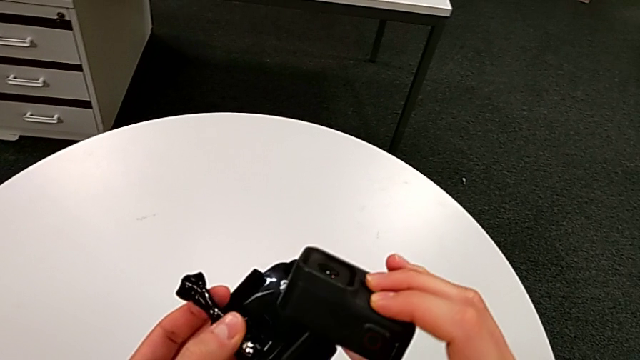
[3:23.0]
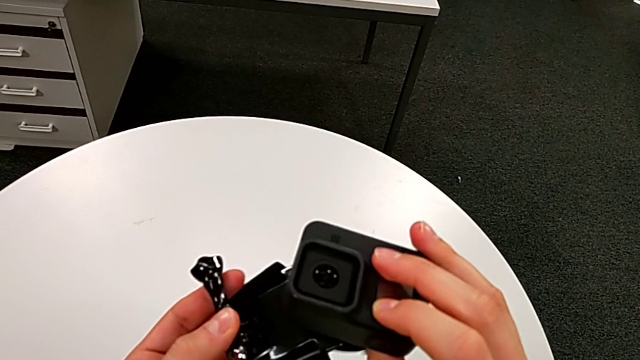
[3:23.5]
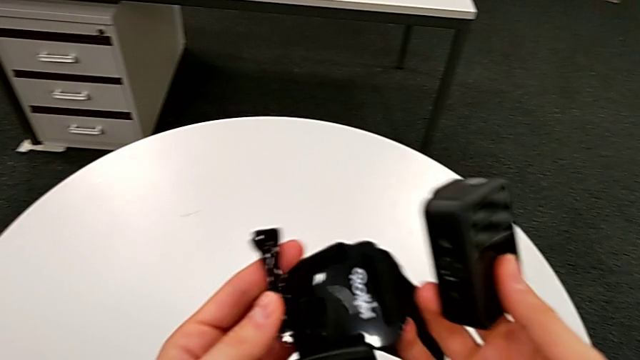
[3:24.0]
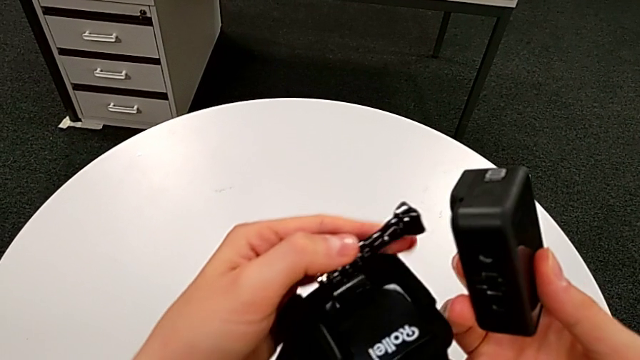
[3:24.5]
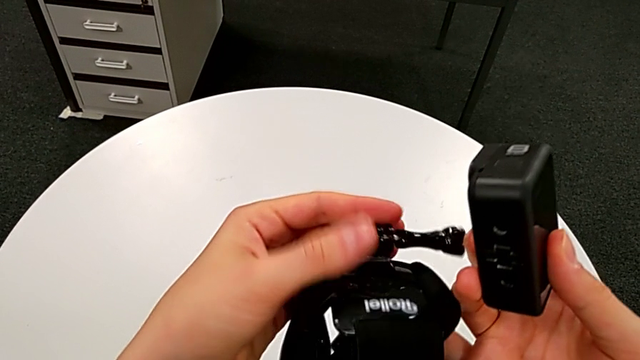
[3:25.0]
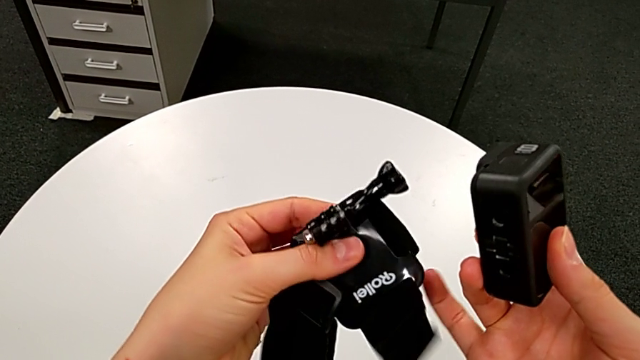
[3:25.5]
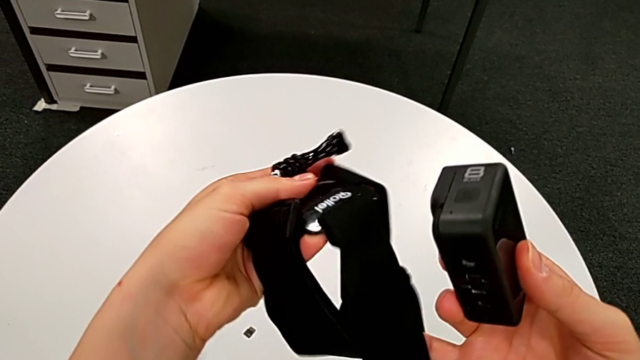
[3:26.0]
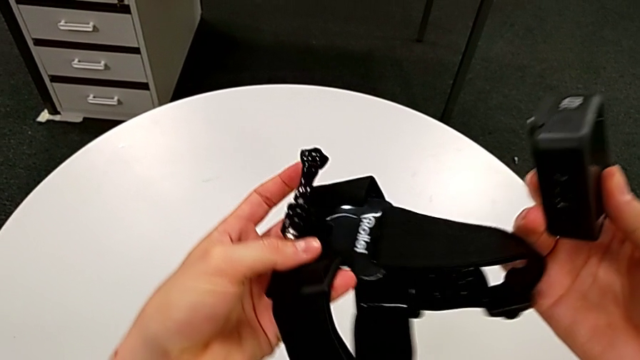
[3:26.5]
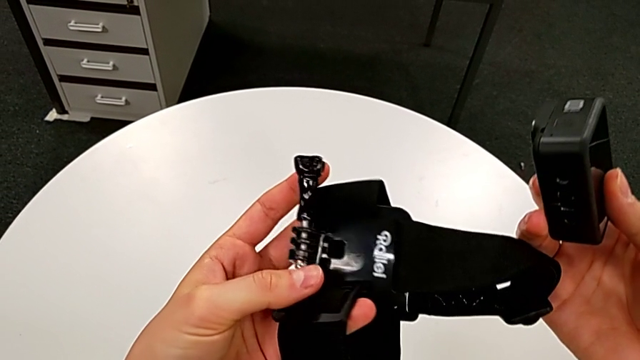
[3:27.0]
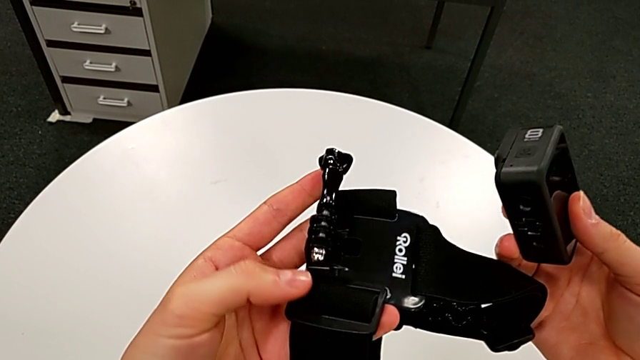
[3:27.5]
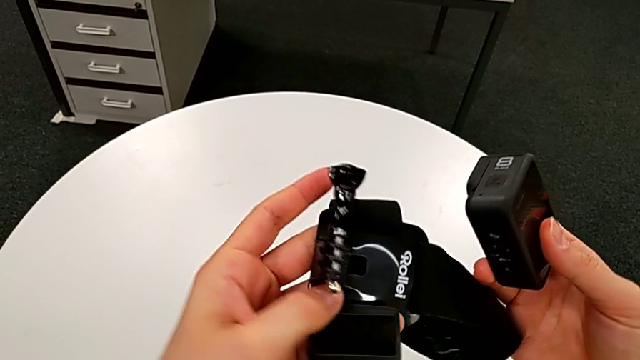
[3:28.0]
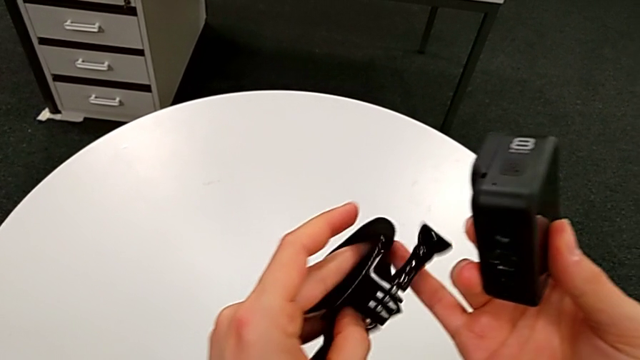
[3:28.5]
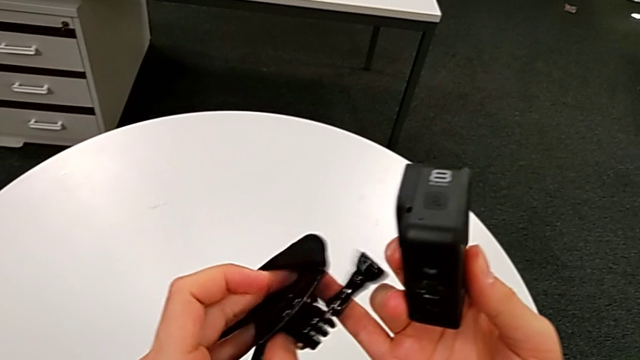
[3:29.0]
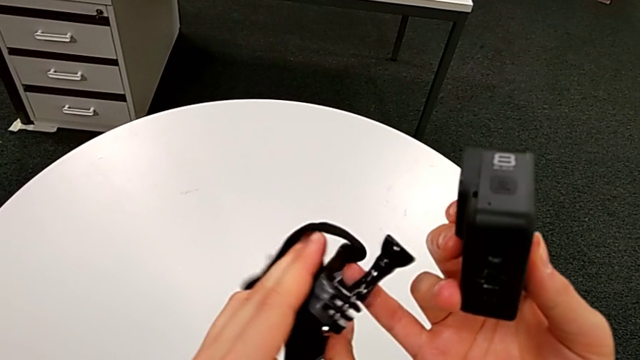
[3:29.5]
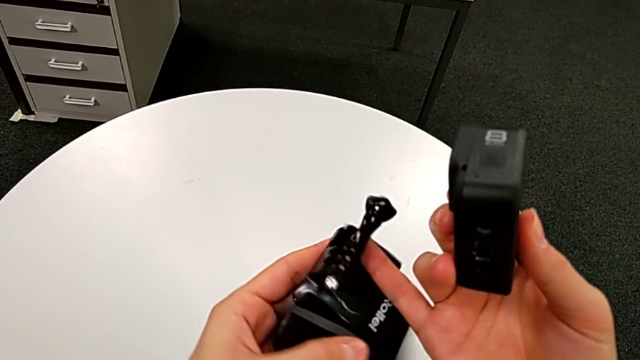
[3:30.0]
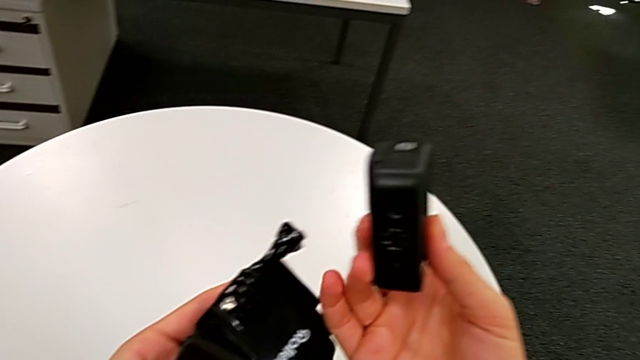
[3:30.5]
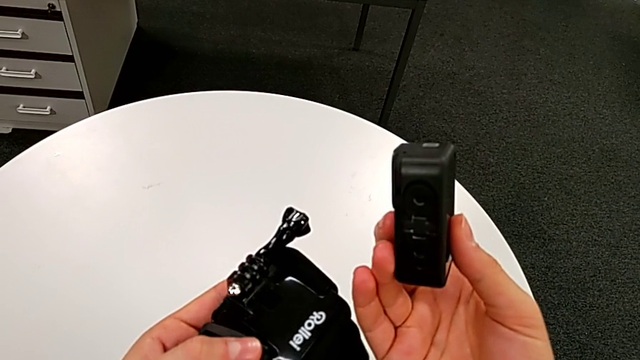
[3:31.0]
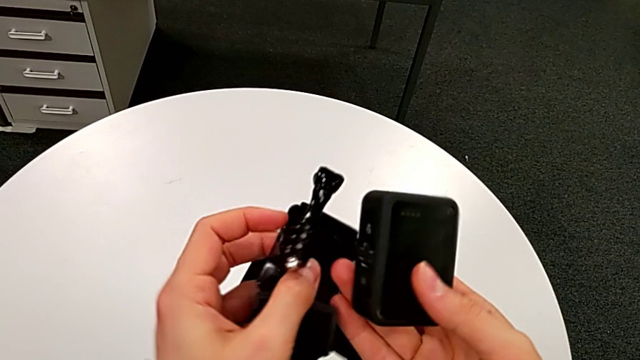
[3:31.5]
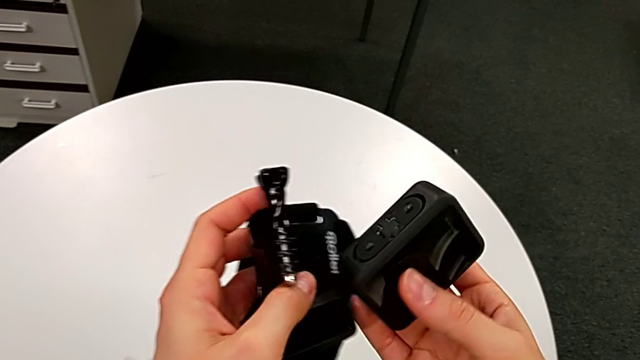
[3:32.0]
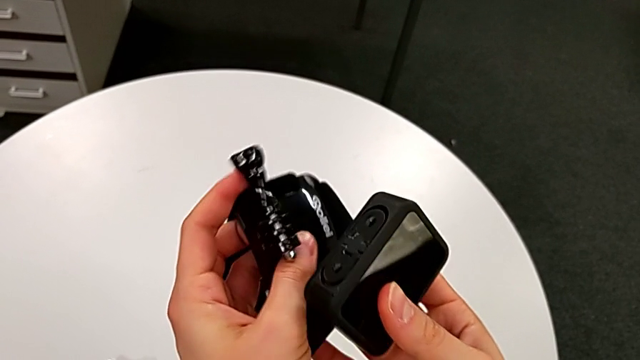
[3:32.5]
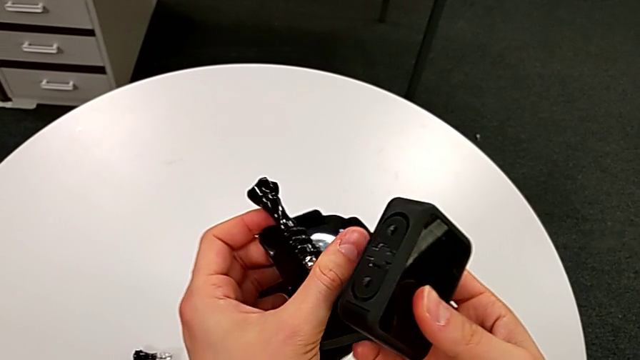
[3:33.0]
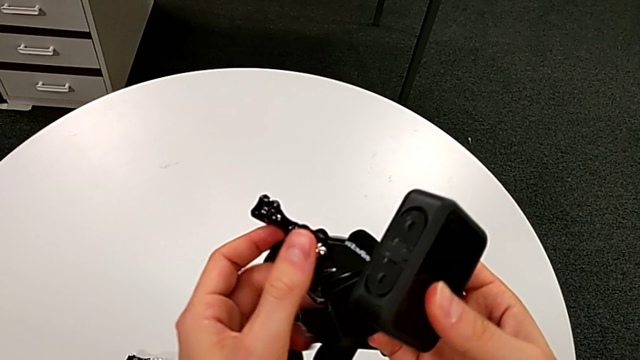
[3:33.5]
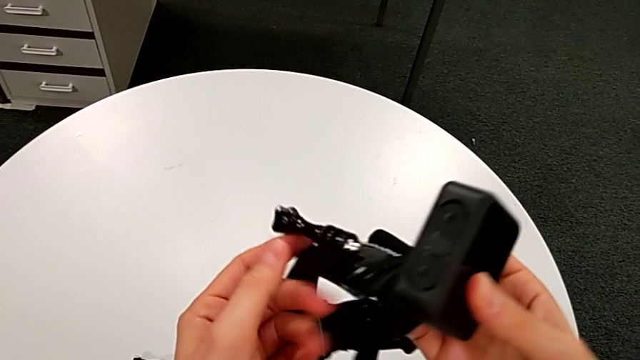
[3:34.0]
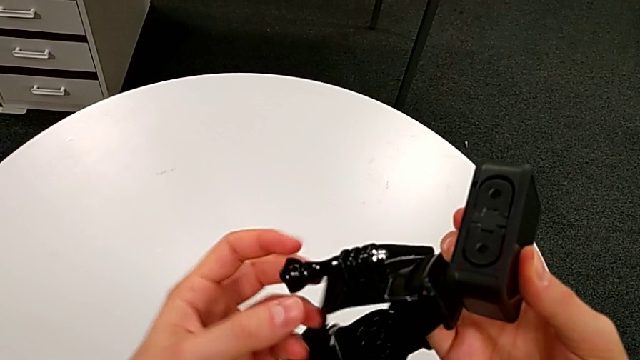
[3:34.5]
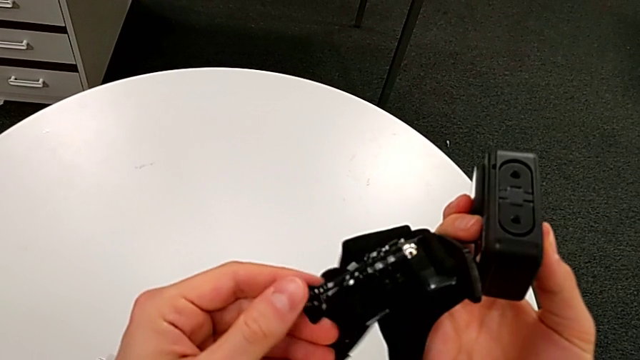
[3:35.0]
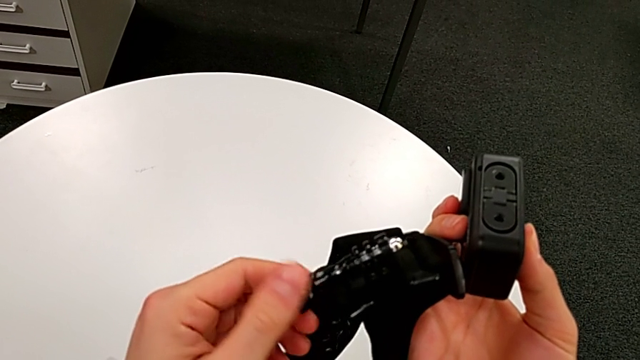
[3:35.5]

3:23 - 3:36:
The camera wearer is mounting the strap onto the GoPro. They inspect the strap.

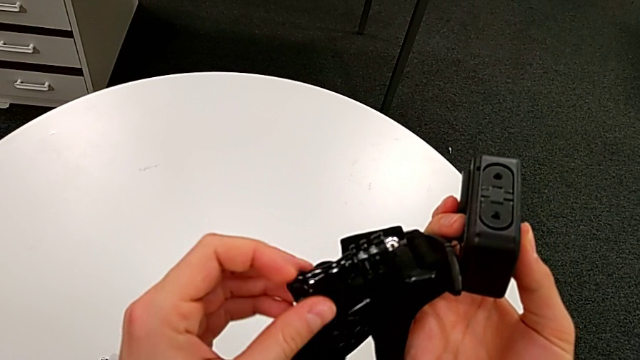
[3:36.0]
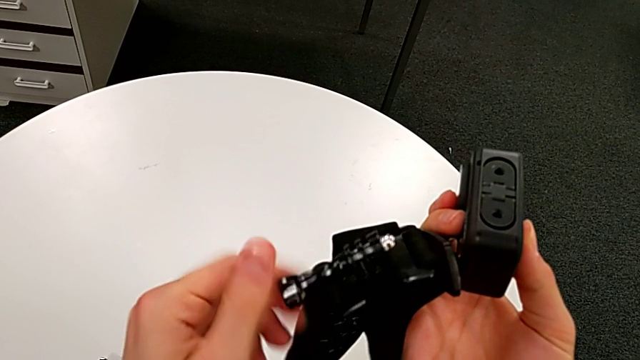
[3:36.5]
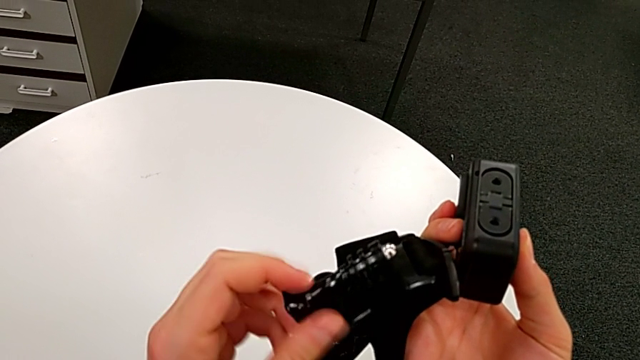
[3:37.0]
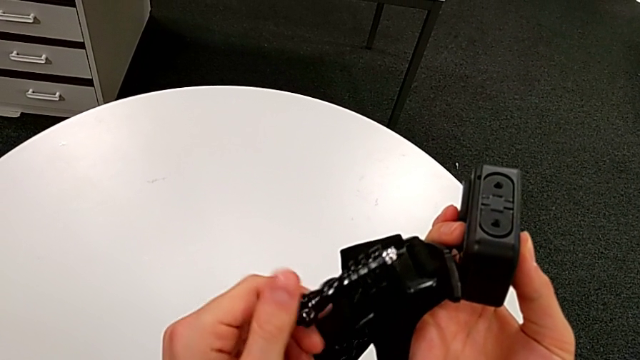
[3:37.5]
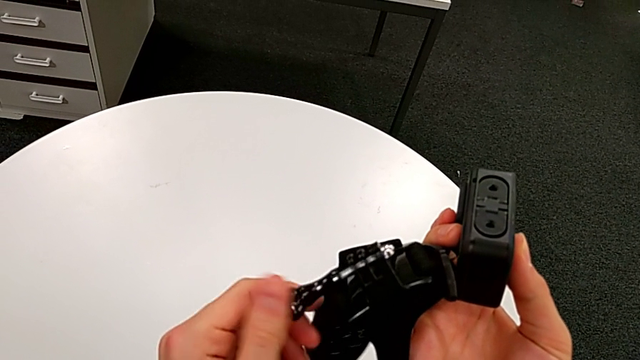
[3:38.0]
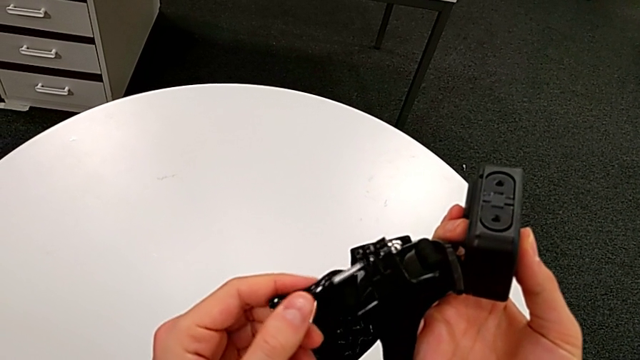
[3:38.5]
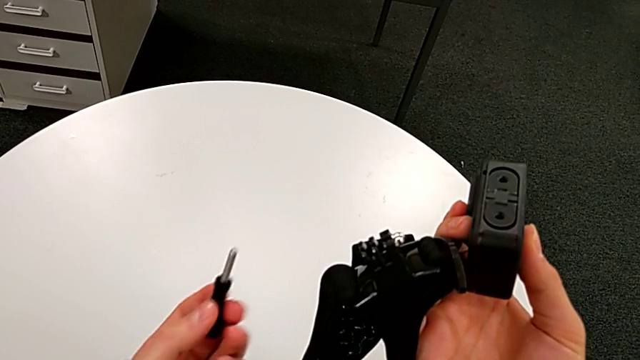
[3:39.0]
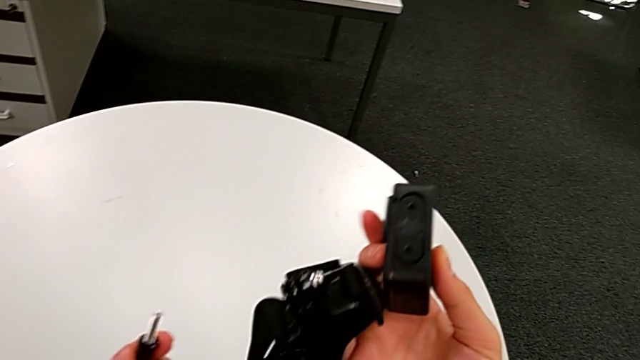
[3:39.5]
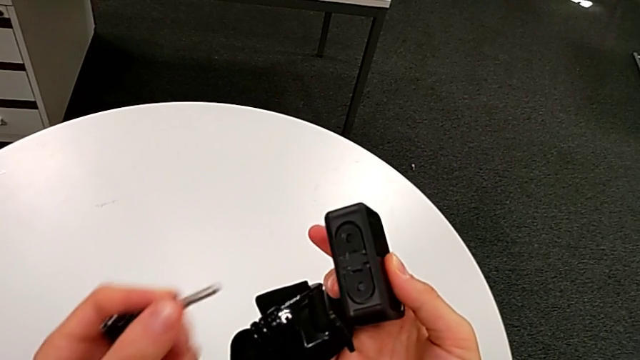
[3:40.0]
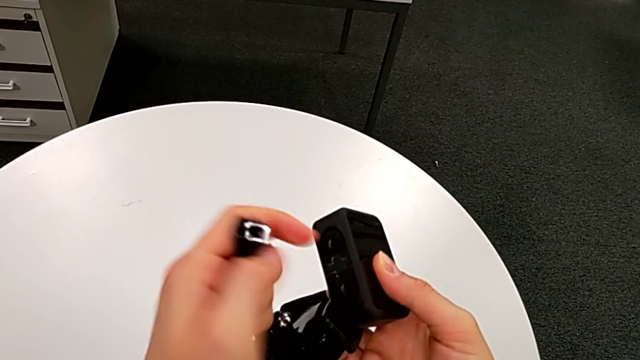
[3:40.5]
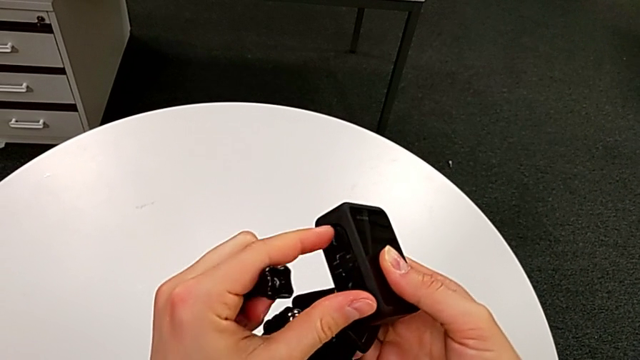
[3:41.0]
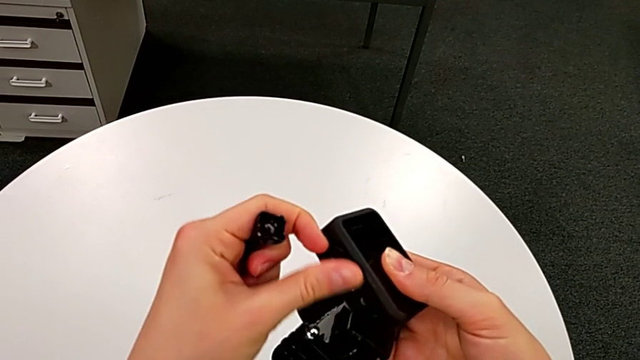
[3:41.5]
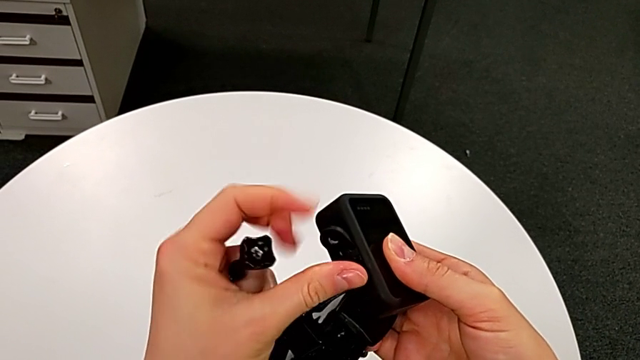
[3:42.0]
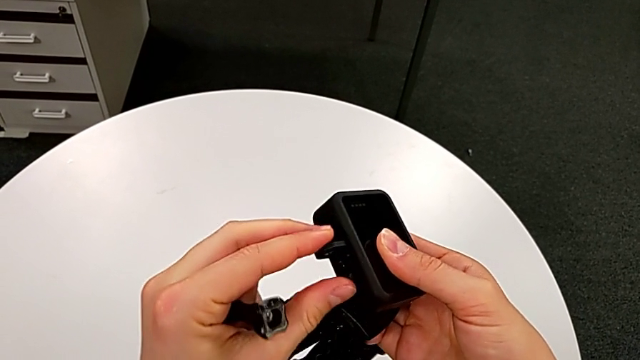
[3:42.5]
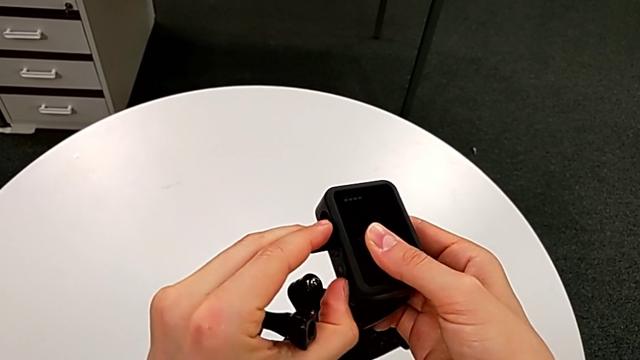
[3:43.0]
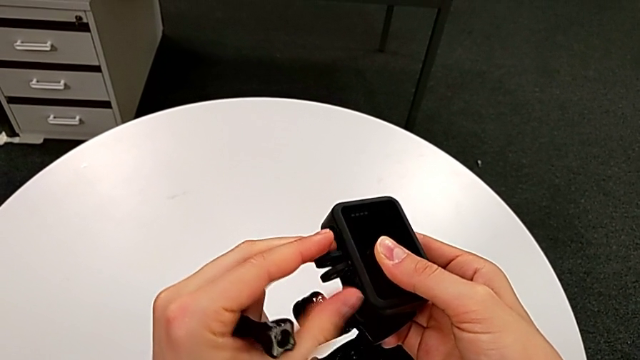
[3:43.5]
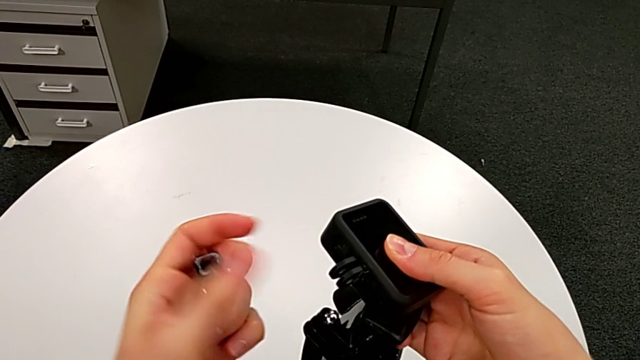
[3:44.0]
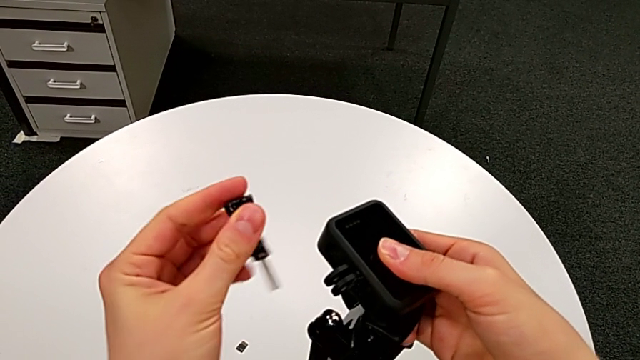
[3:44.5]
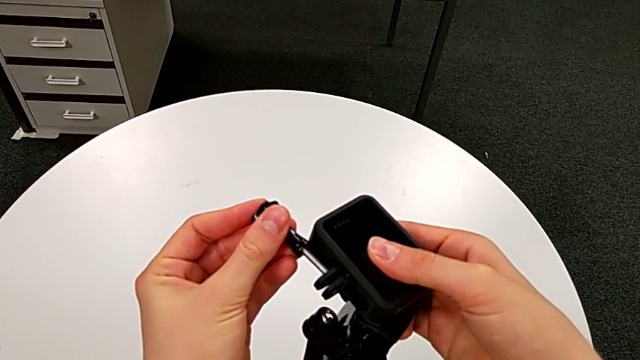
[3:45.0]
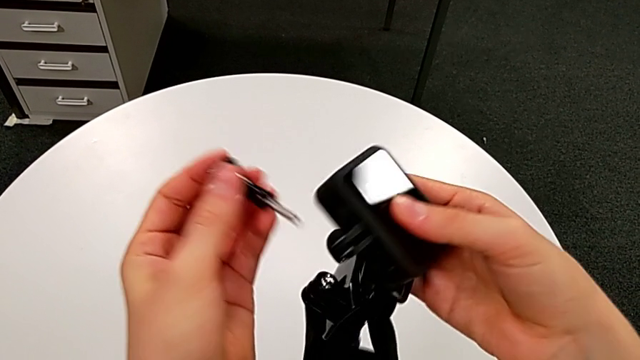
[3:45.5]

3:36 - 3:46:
The camera wearer is mounting the strap onto the GoPro. They rotate the strap, inspect the GoPro, open the mount tabs and insert the screw.
